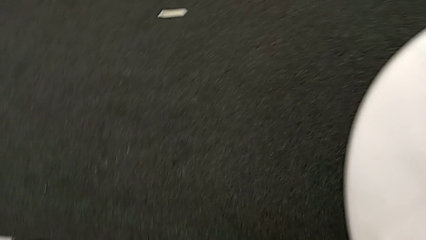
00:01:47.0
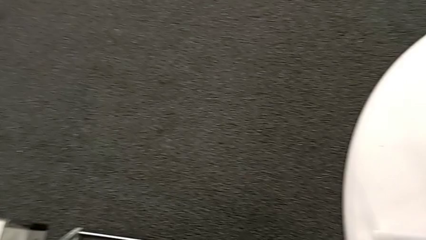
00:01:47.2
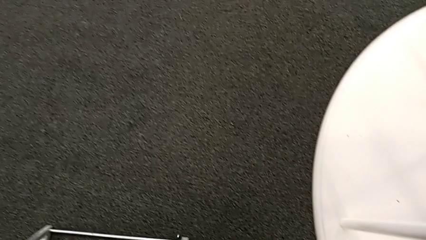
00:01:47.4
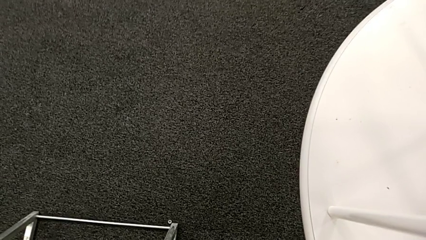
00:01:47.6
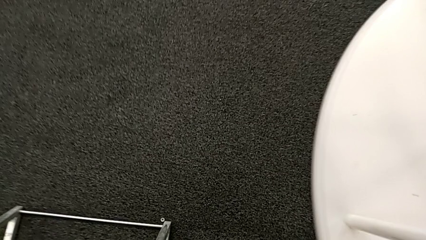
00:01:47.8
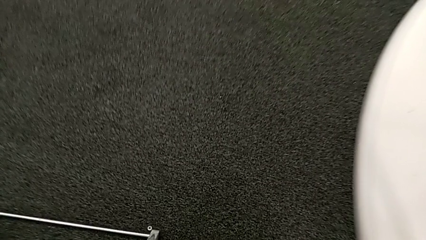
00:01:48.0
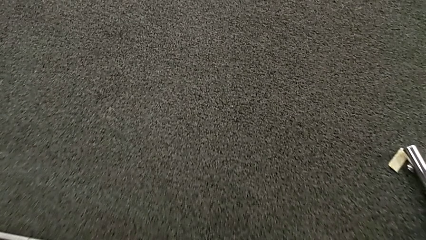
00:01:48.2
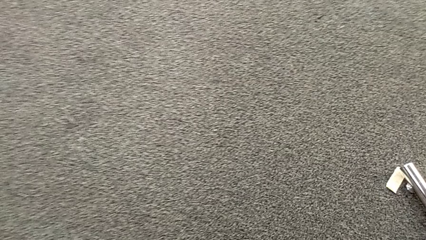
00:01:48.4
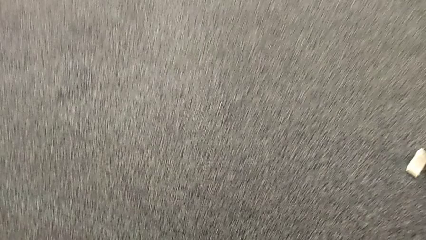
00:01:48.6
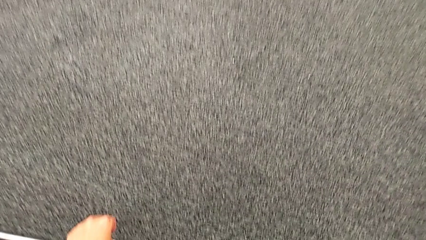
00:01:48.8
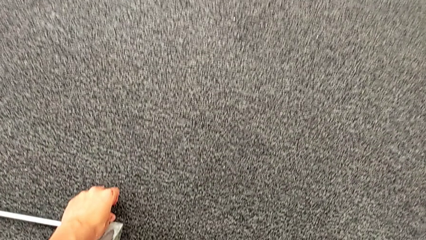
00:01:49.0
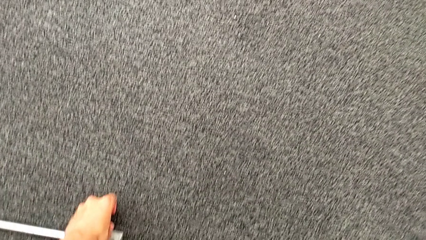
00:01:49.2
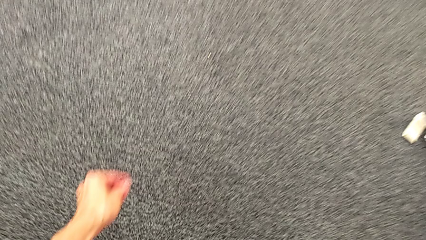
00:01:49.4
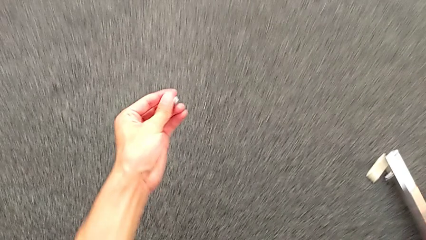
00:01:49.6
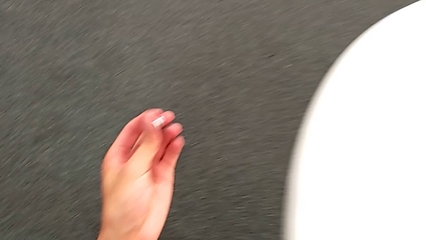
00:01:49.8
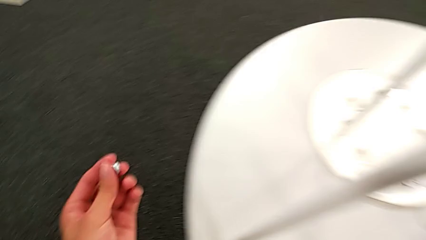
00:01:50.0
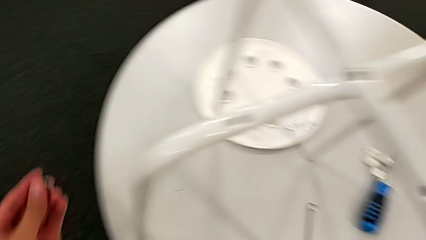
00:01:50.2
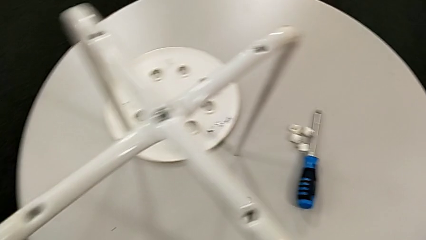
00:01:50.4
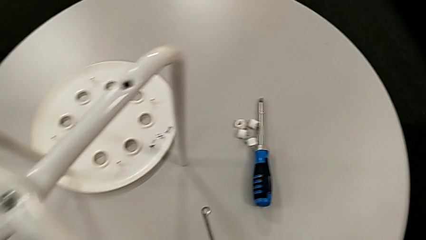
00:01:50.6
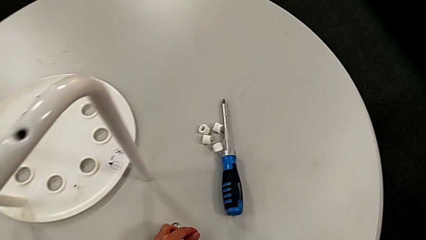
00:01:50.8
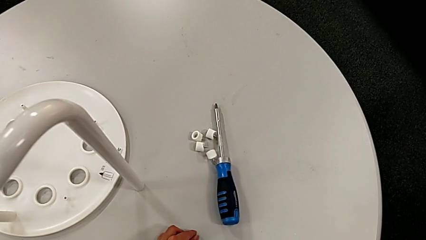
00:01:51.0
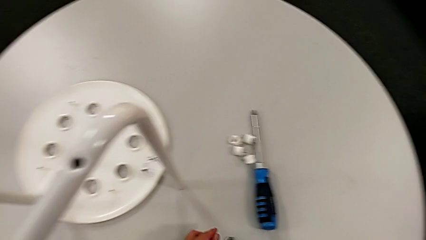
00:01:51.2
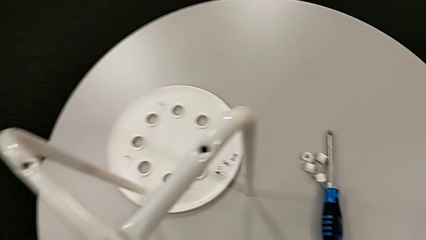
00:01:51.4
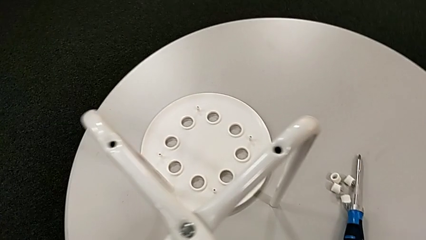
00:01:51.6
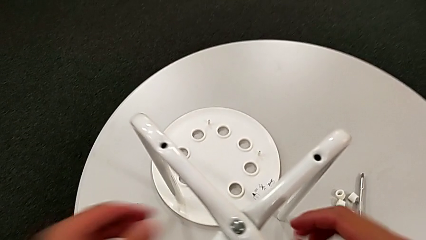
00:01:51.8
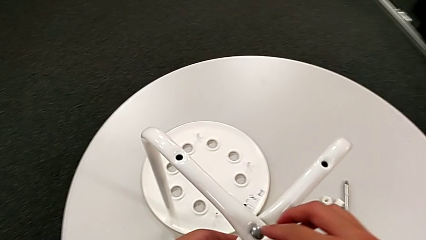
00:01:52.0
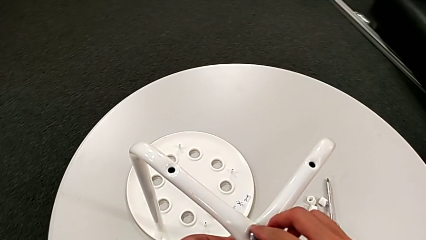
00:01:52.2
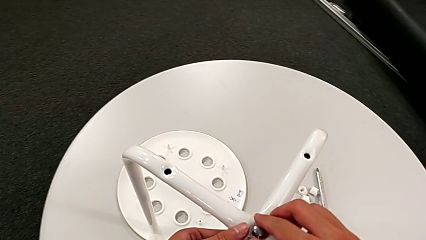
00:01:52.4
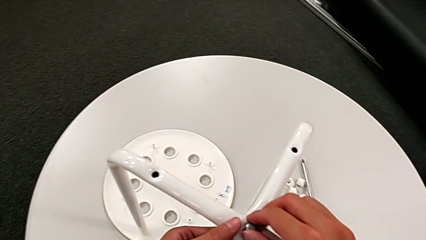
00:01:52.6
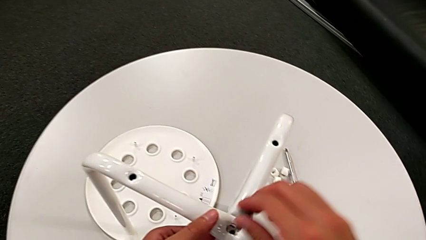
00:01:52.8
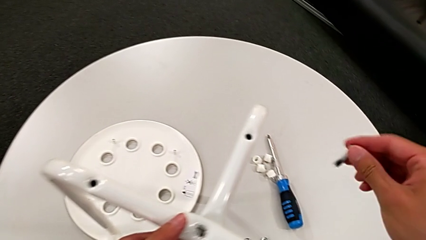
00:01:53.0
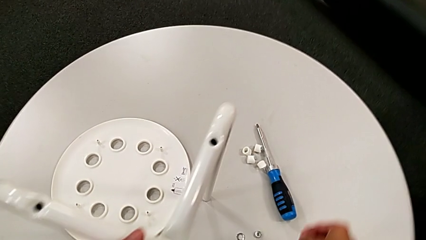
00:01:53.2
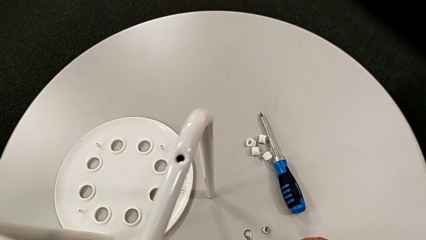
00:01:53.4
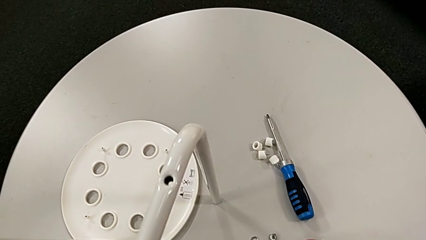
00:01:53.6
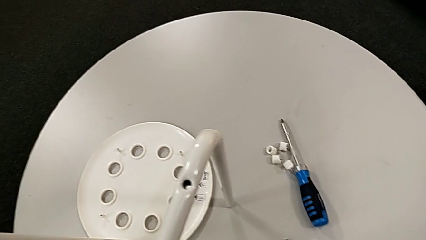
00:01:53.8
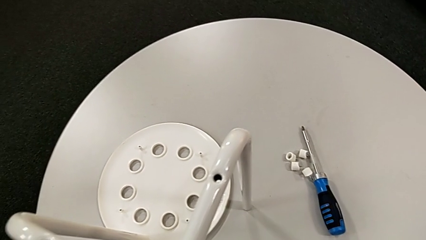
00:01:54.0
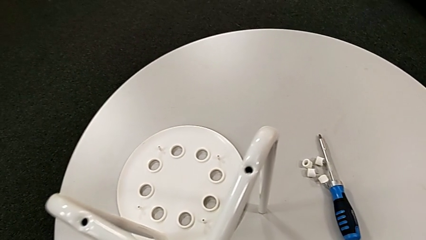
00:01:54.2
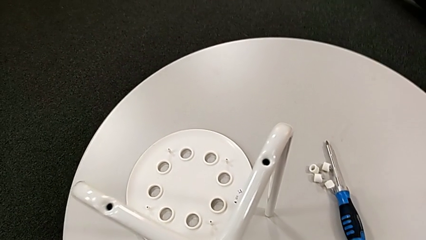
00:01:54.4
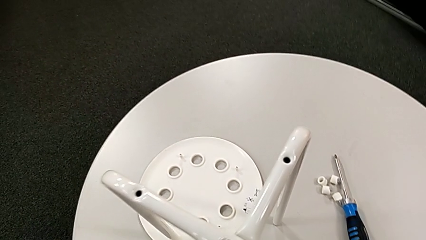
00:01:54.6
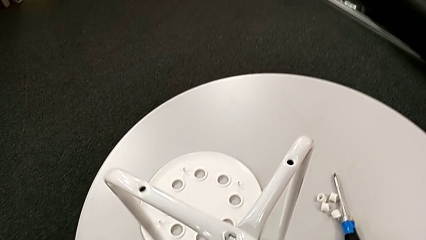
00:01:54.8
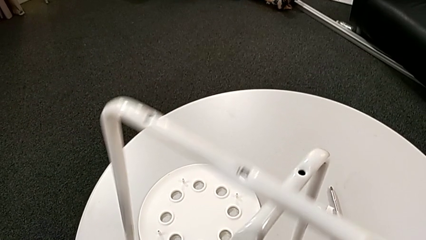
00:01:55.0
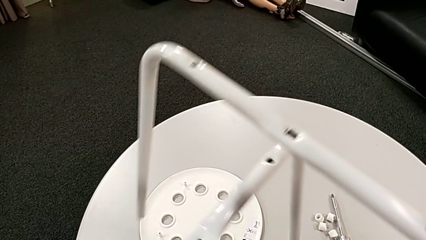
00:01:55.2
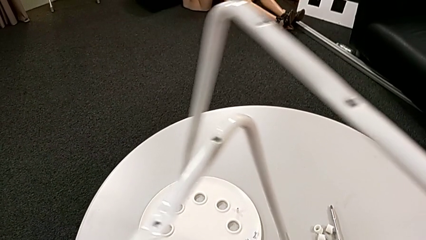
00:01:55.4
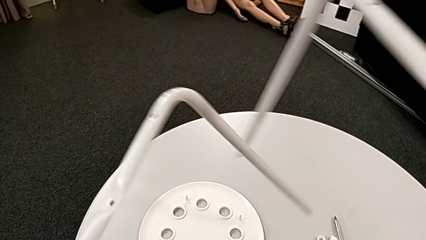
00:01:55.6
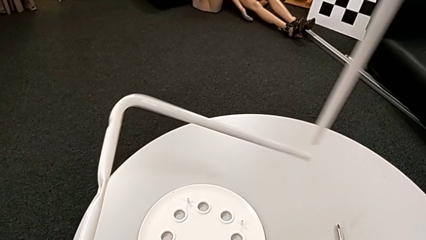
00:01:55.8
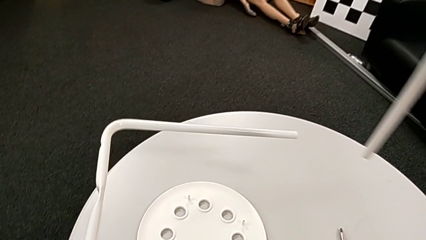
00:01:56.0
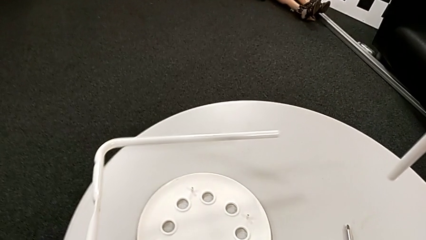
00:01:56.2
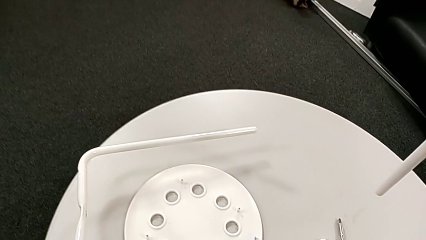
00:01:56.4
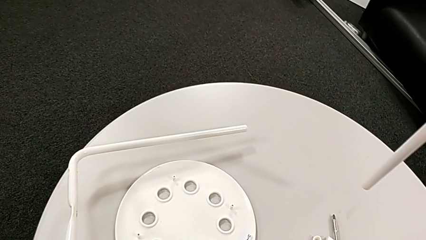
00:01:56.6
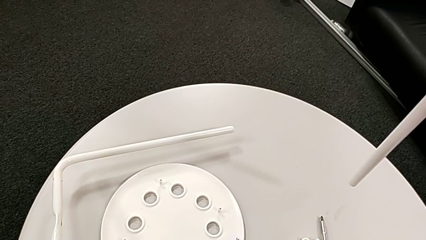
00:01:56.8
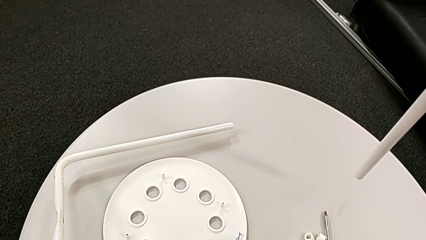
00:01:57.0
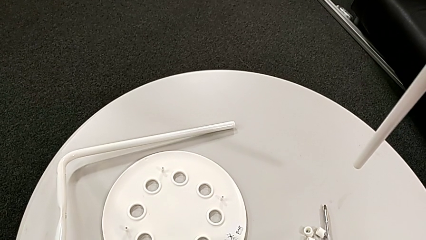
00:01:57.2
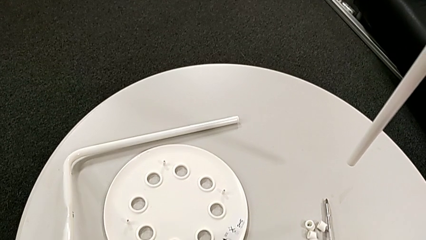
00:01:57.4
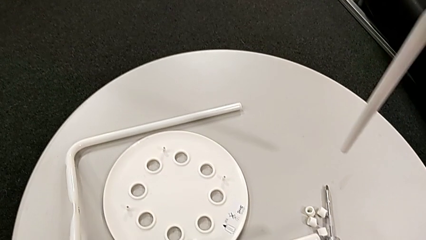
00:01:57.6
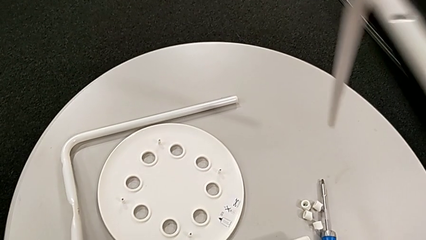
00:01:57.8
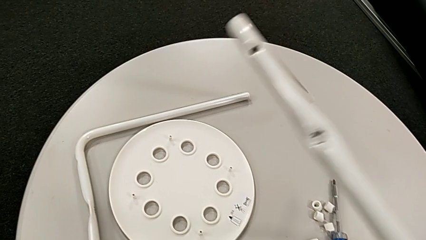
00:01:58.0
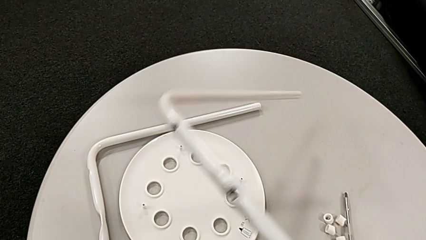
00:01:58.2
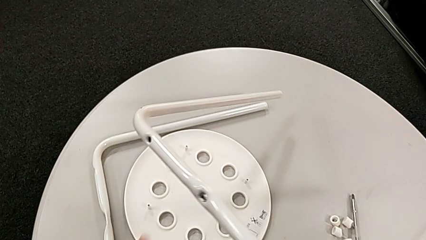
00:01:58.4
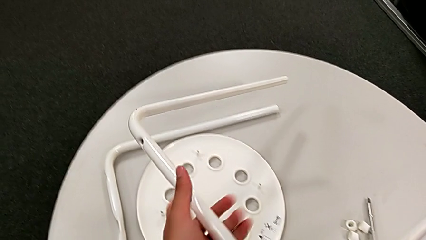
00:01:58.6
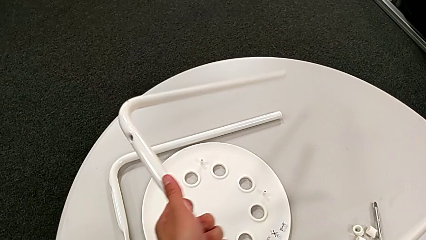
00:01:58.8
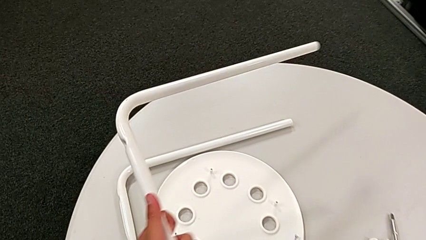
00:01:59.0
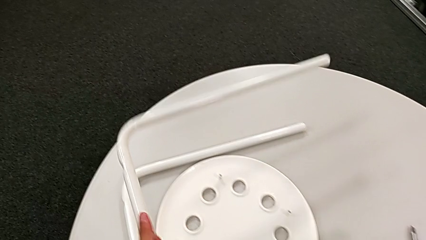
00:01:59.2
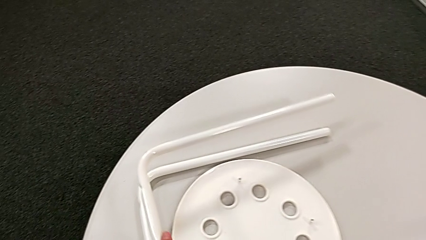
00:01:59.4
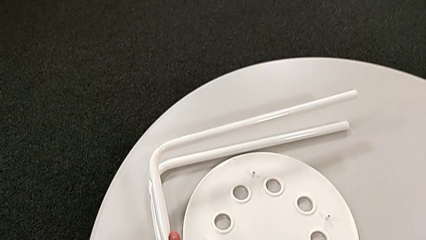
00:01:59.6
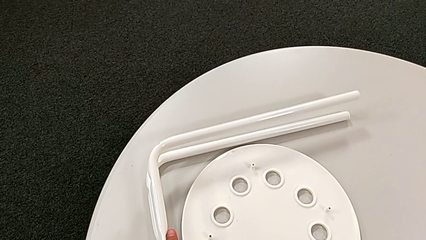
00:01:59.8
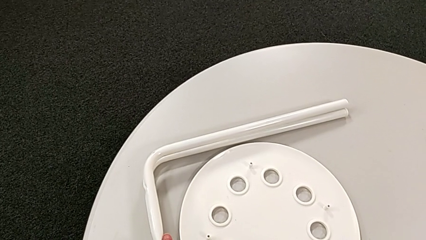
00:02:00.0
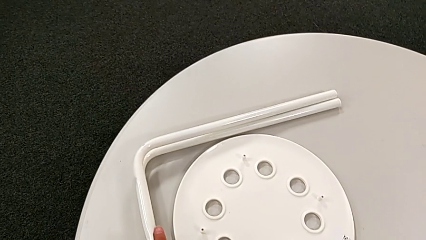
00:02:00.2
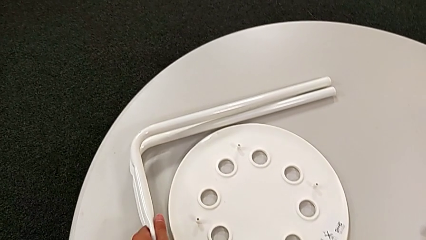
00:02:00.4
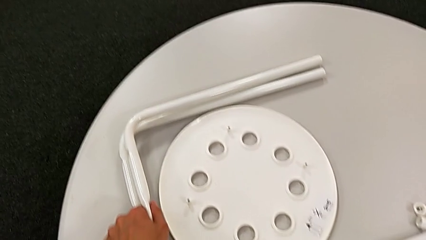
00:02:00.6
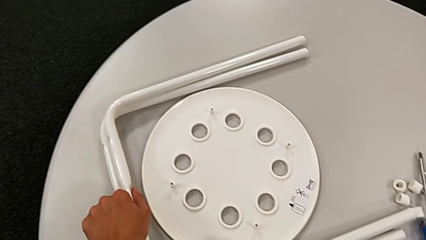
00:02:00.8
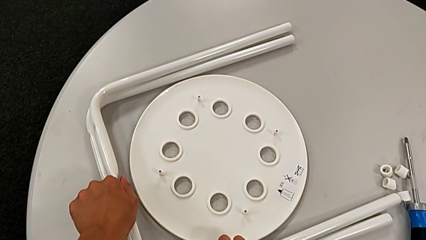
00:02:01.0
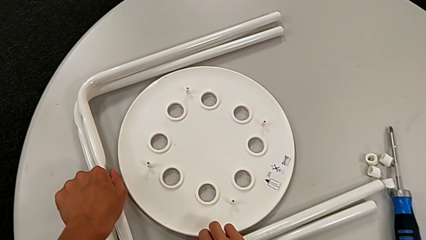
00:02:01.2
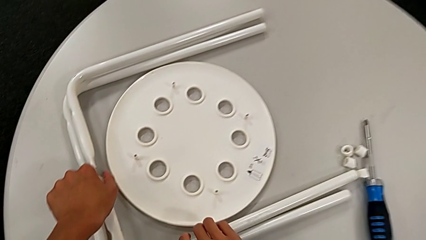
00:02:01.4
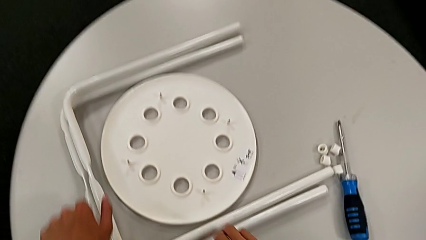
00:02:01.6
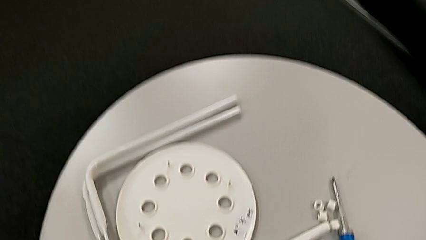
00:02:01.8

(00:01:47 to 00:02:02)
The camera wearer is disassembling the leg of the marius. They approach the hex nut, grab the middle hex nut, lift it, place it, approach the middle bolt, withdraw it, place it, disassemble the leg and place it twice.
